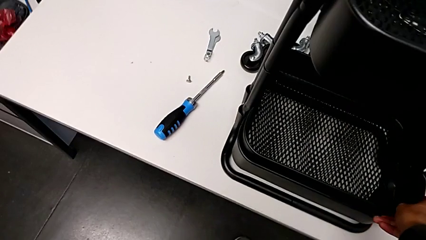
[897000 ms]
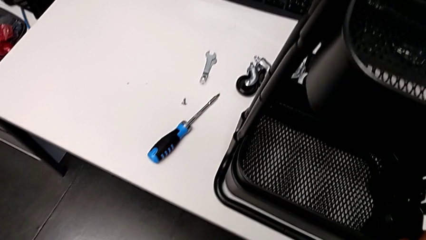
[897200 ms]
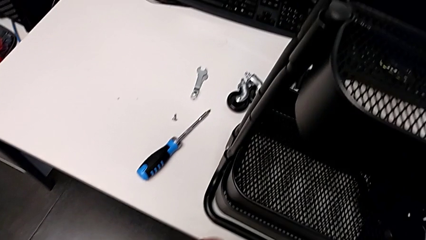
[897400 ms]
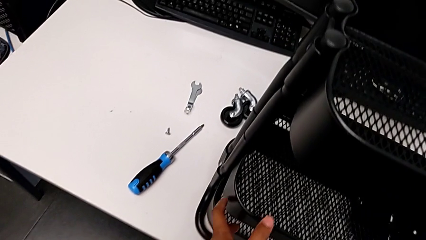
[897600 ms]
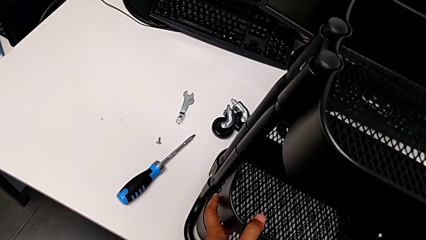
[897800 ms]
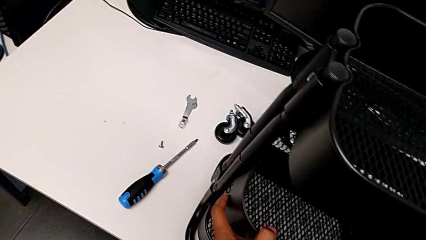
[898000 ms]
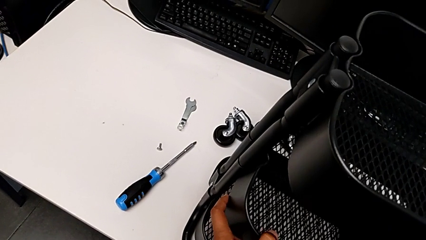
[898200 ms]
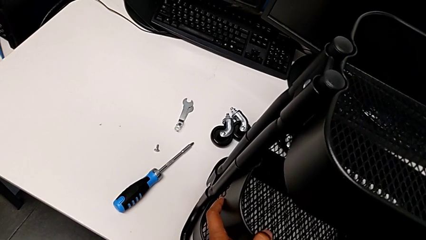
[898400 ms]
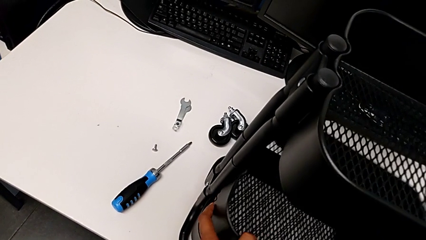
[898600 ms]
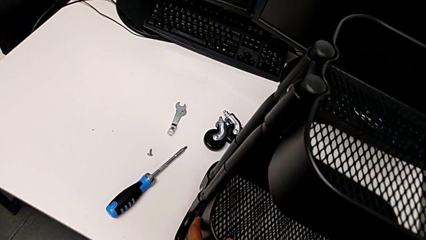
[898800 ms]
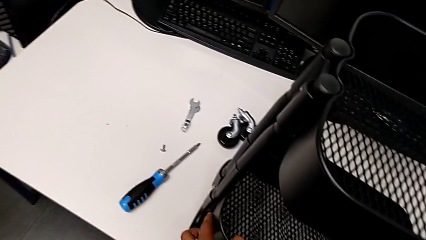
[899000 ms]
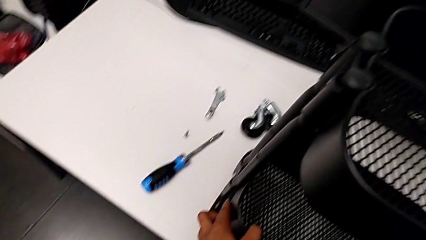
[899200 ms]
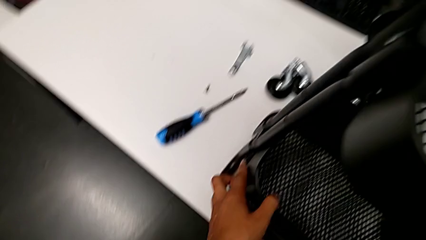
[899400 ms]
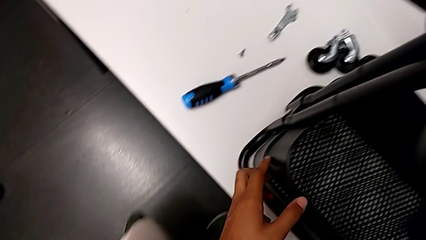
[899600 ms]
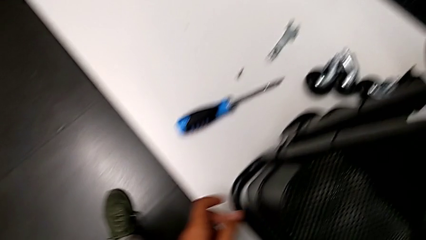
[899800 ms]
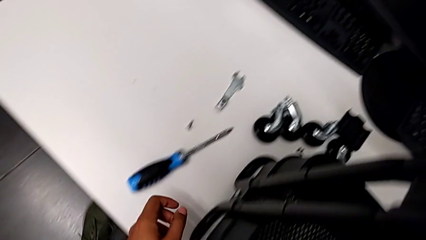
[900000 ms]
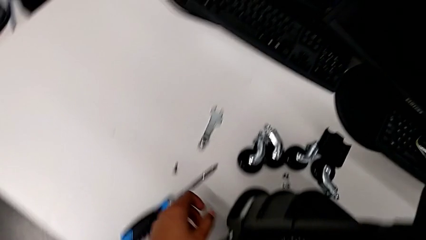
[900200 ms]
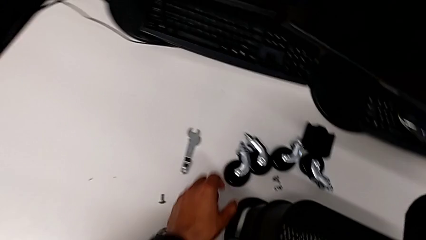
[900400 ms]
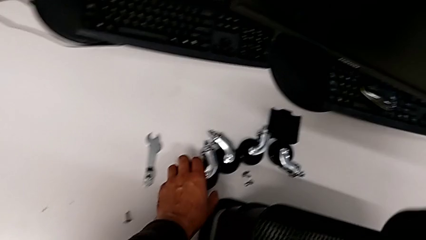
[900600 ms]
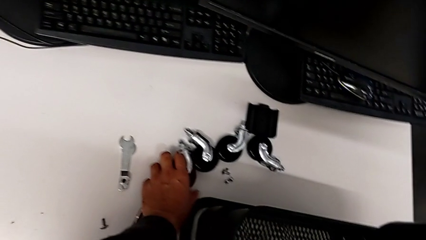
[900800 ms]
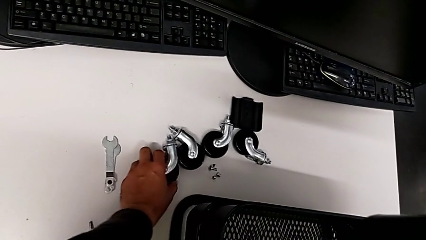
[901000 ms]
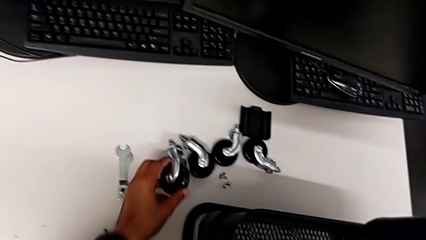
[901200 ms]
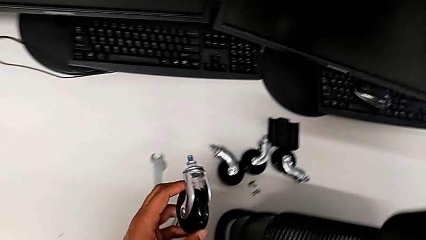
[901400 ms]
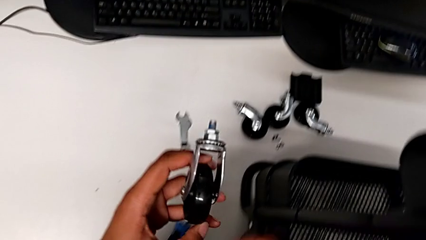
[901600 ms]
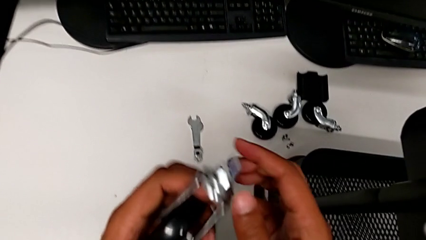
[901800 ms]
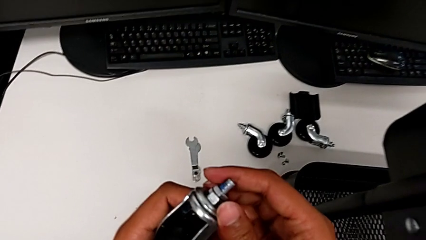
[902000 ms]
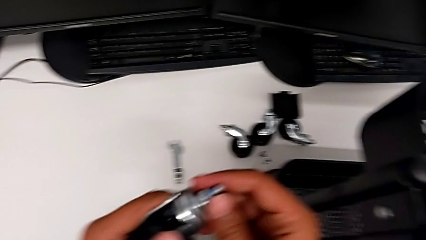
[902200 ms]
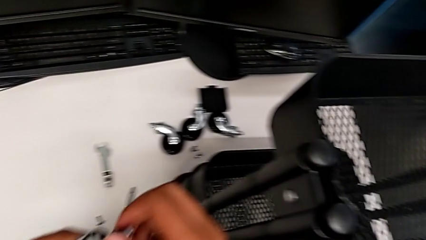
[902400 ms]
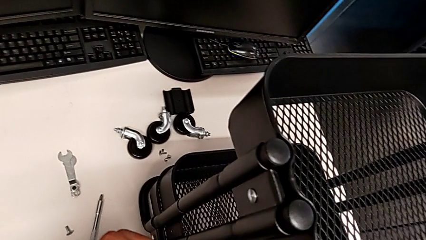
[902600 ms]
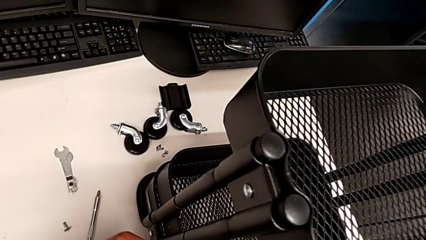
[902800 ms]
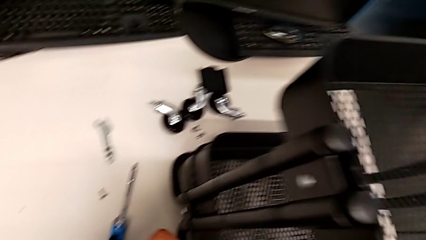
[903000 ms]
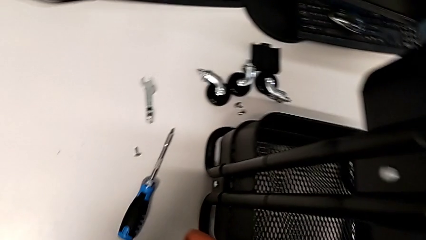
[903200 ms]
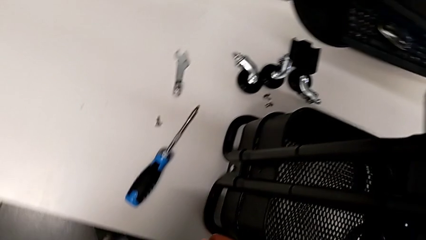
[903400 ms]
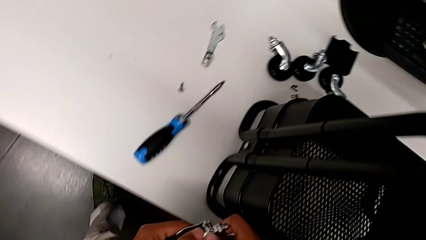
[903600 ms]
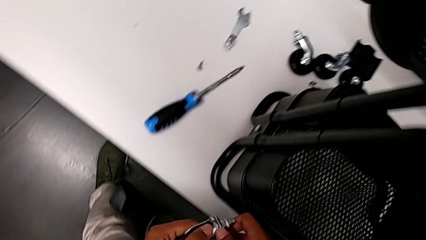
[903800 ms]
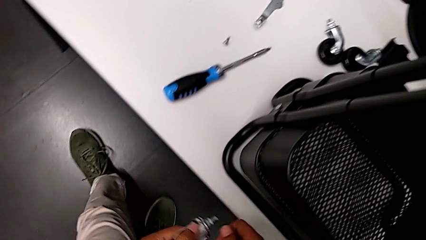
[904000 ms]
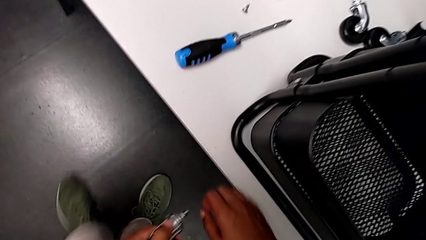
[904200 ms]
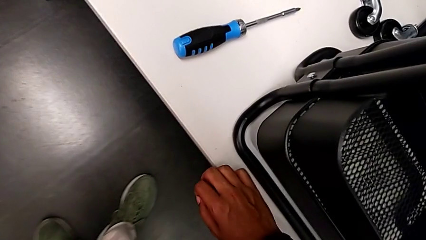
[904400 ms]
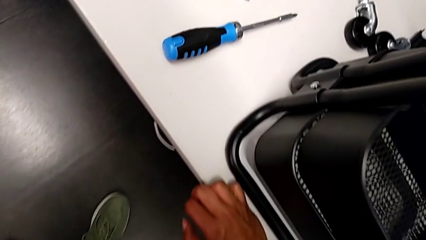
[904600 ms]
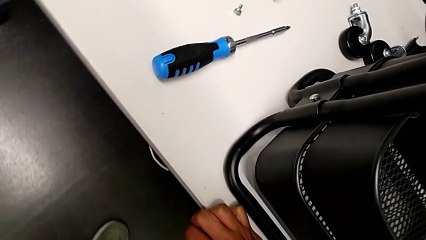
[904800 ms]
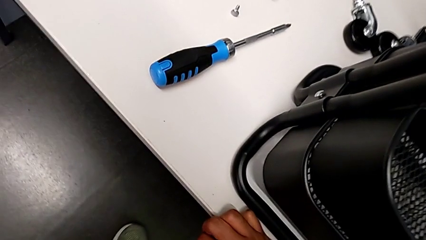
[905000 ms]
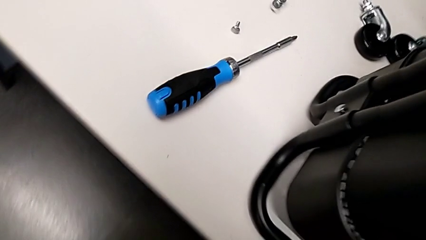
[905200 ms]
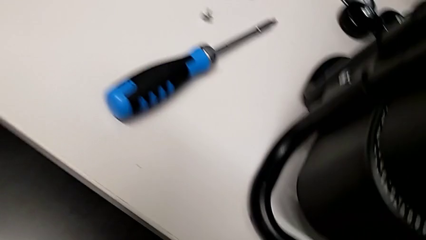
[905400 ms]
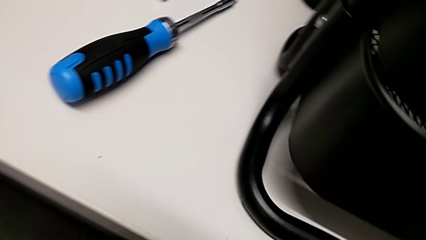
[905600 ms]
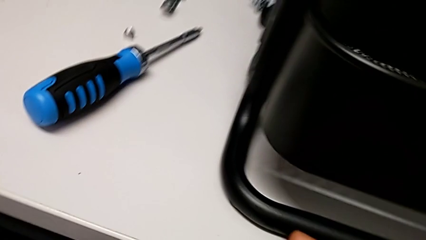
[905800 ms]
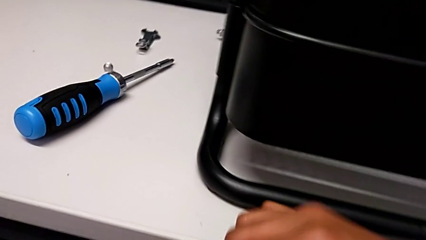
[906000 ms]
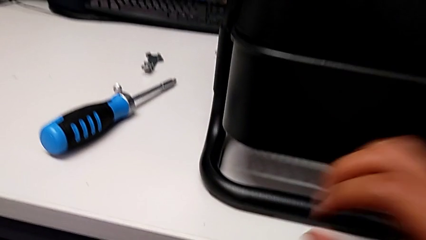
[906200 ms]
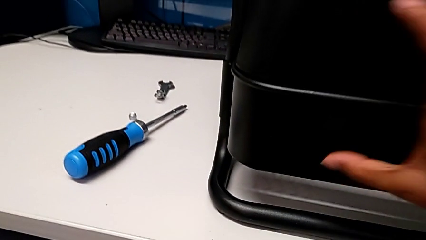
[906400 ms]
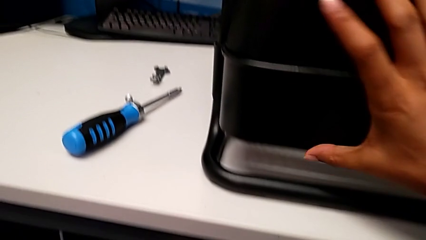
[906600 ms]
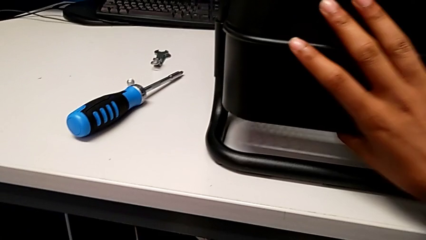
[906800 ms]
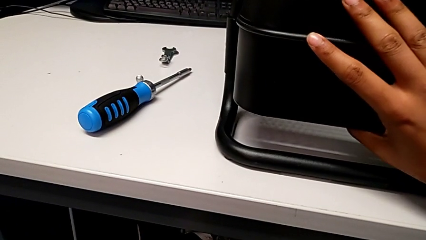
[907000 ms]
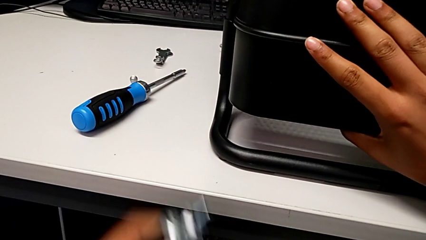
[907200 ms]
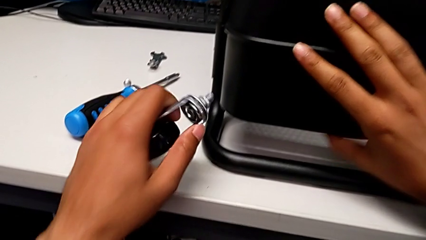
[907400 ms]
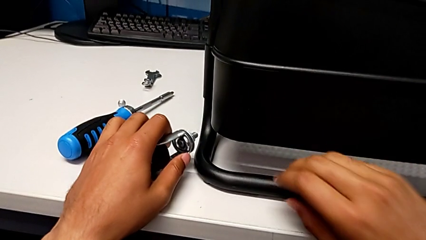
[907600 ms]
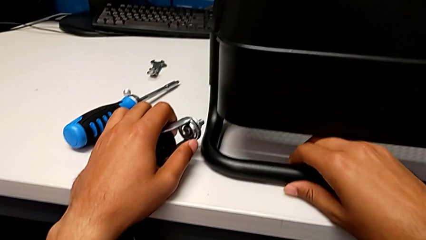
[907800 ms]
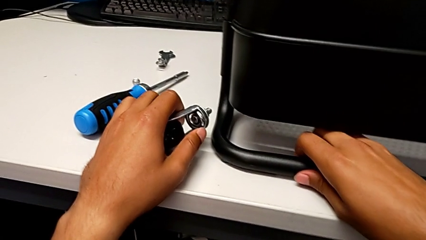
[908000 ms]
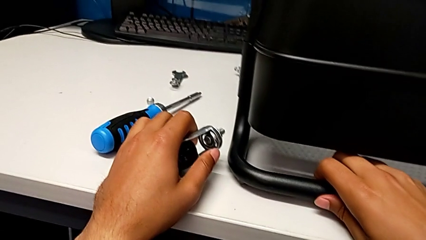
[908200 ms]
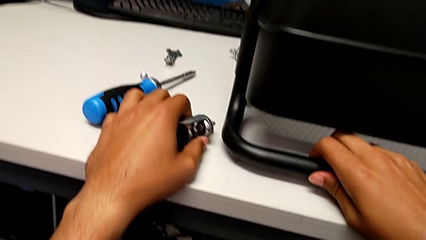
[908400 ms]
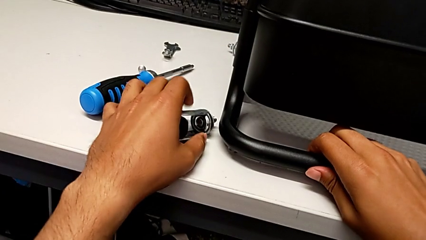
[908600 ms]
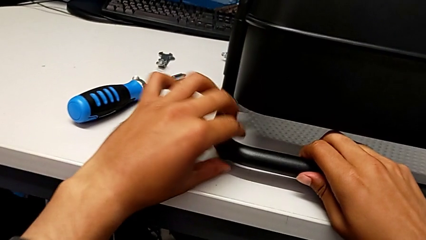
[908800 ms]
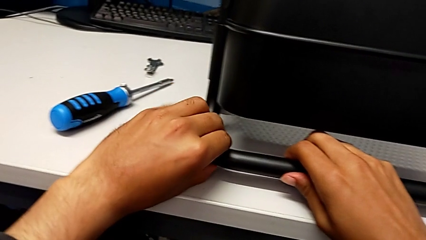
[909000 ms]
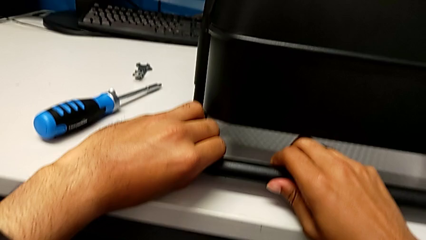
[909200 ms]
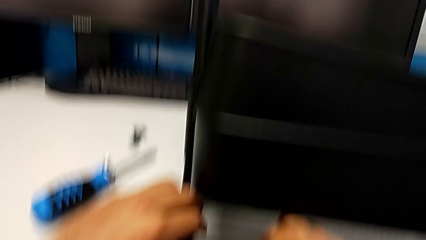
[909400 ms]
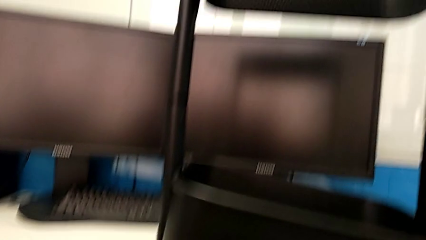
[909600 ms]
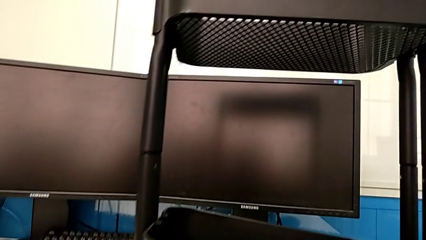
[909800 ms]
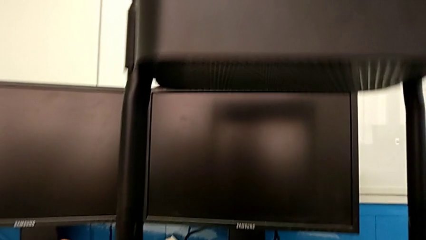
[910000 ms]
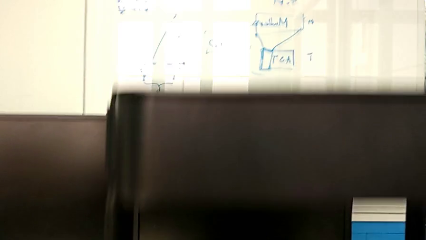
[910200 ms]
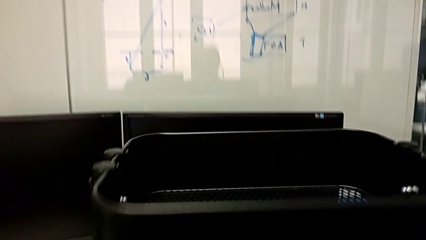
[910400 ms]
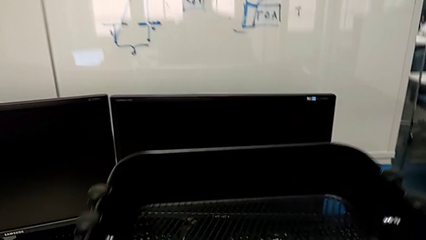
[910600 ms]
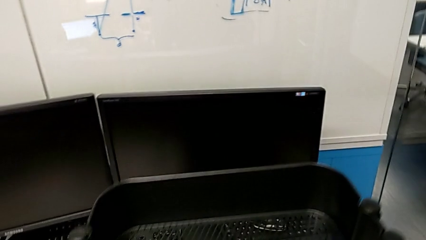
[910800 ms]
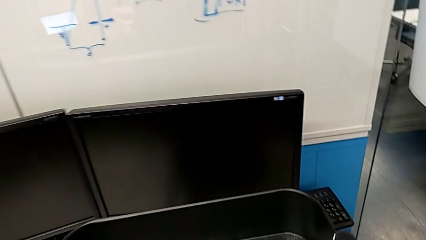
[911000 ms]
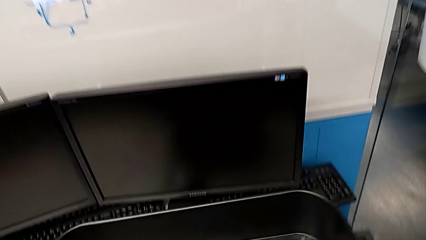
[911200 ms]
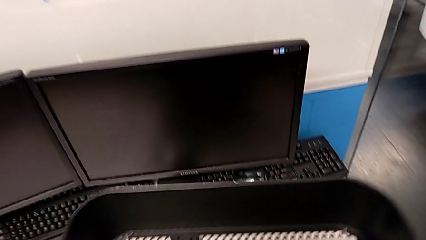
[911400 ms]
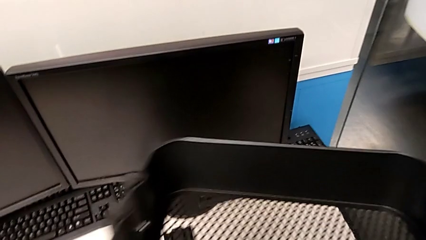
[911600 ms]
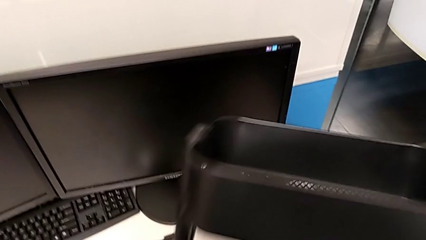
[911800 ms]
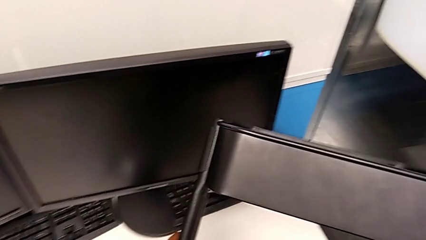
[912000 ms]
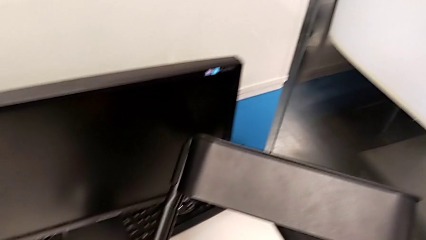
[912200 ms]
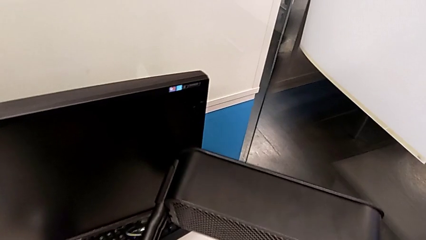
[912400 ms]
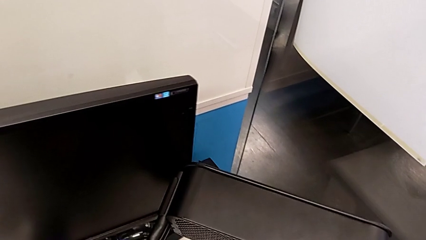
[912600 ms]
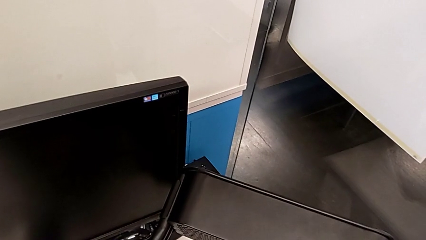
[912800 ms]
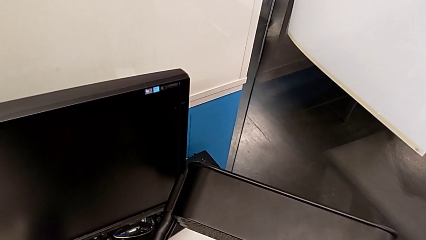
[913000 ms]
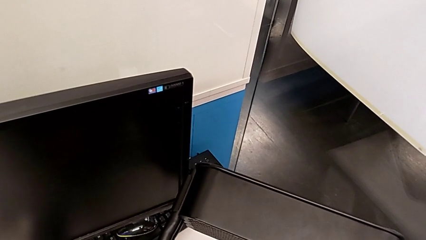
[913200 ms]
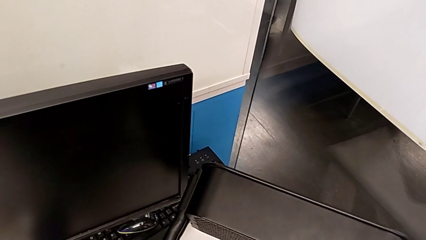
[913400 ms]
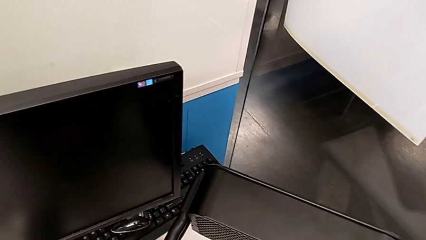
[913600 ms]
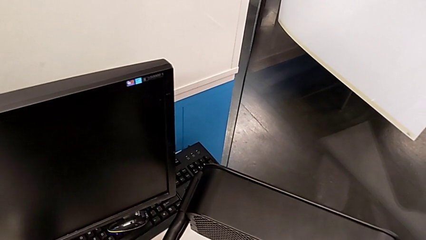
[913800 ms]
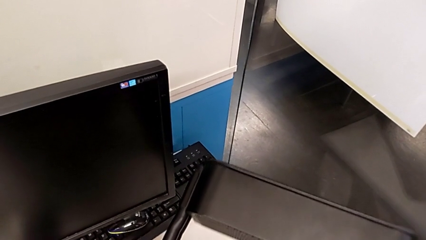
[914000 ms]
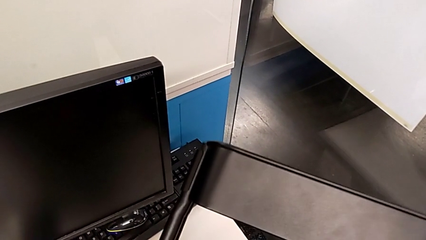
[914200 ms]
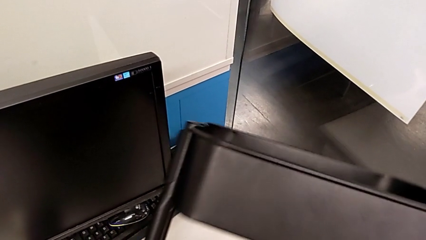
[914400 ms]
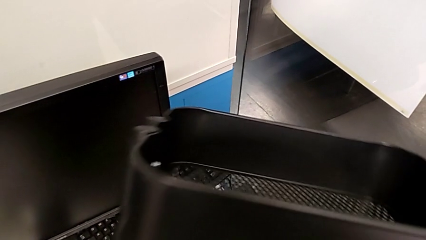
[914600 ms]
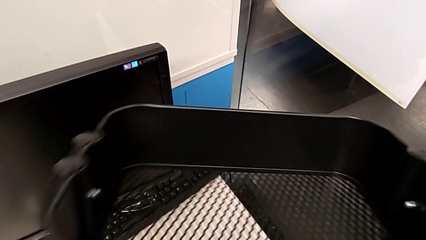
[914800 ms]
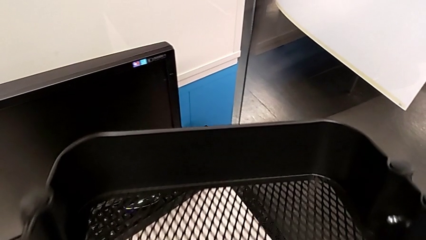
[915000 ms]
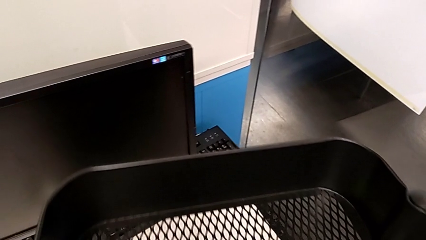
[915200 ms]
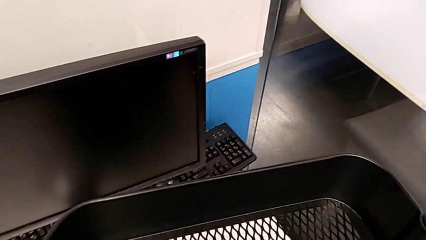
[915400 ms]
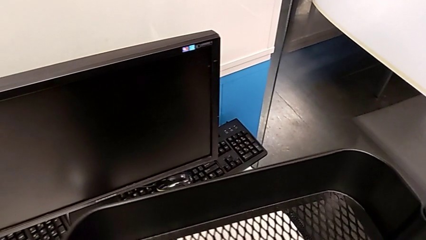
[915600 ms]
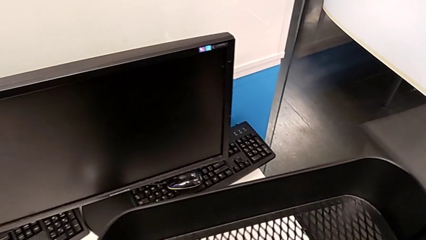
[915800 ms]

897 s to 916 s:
The camera wearer is inspecting the base frame's position. They grab the wheel.
